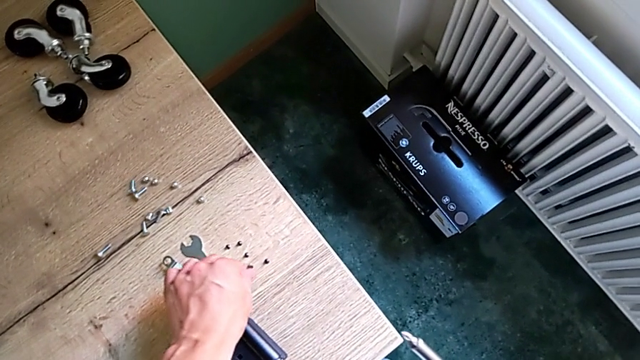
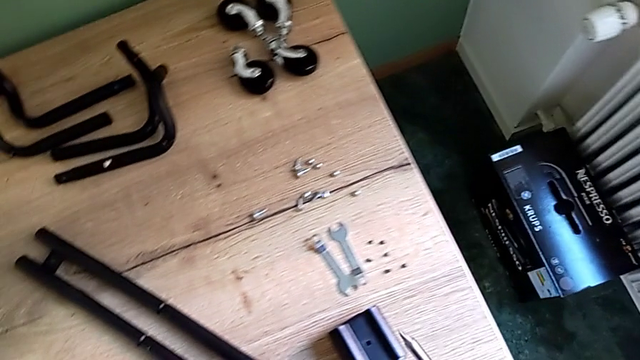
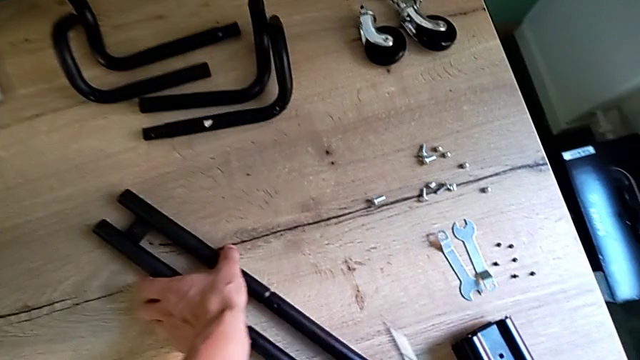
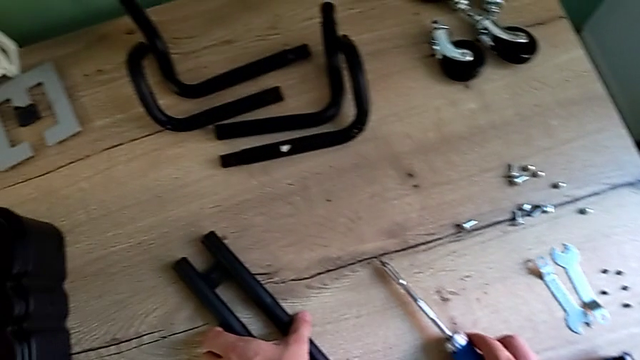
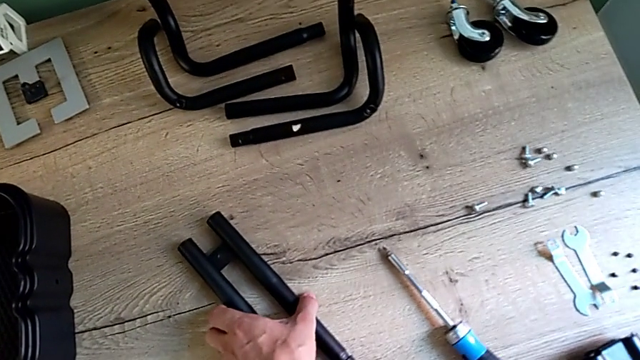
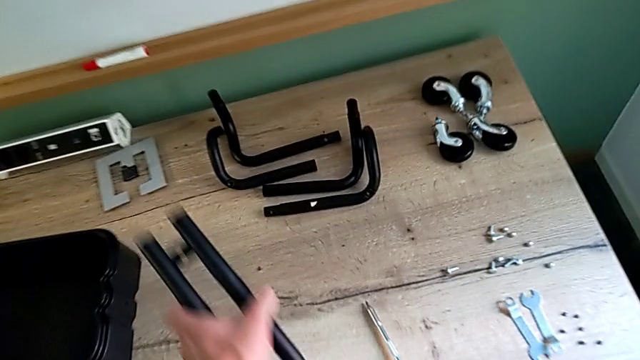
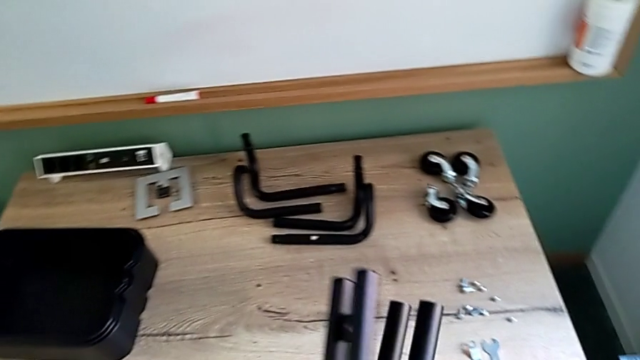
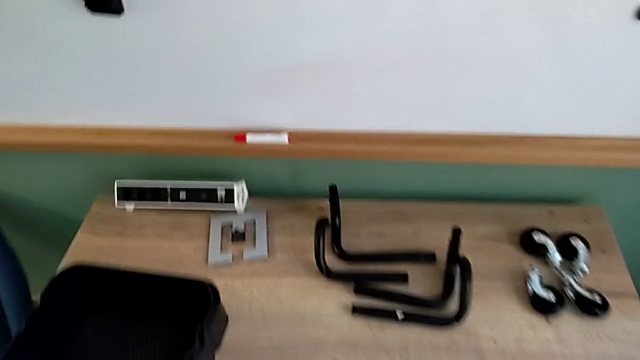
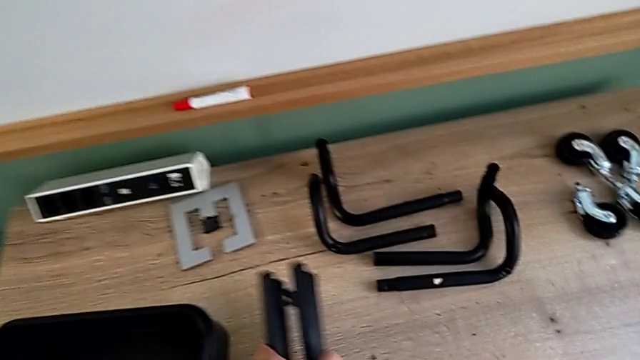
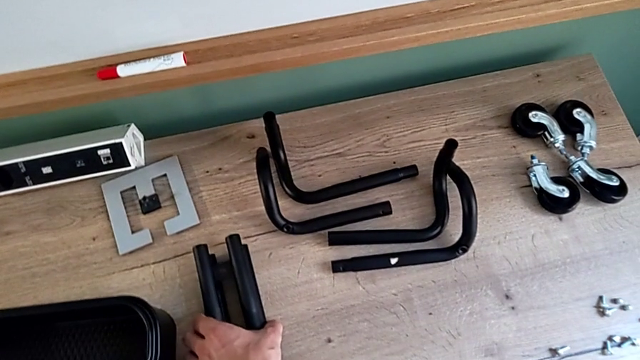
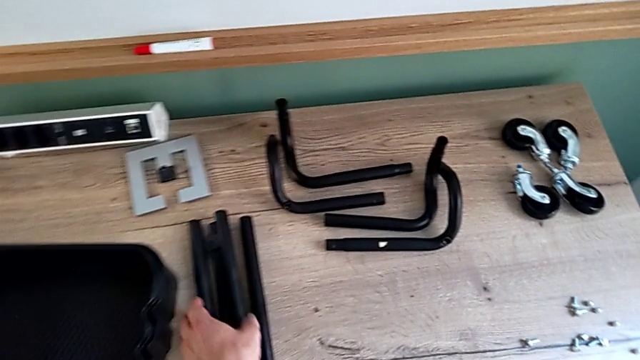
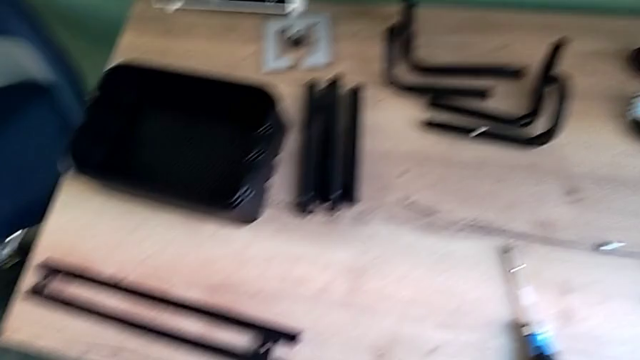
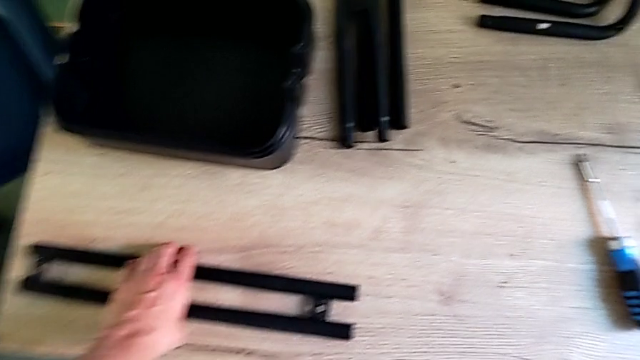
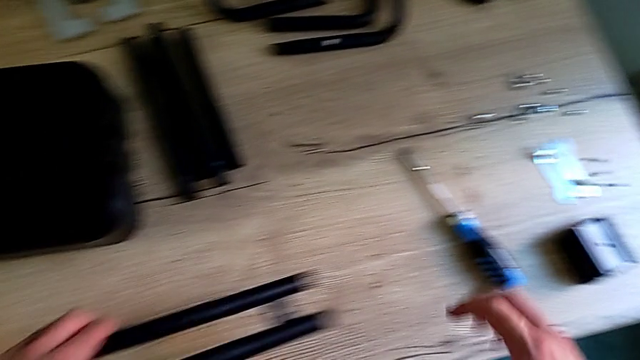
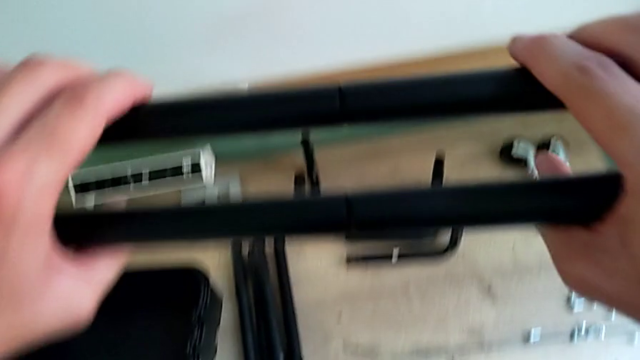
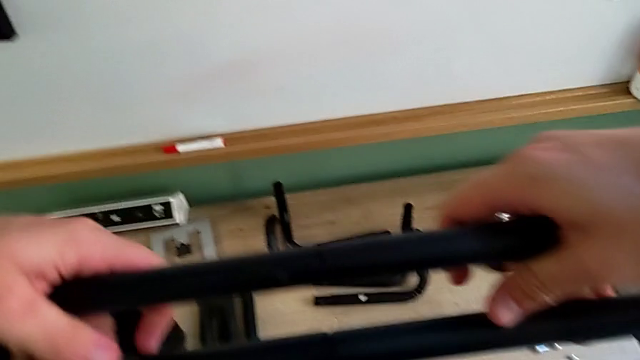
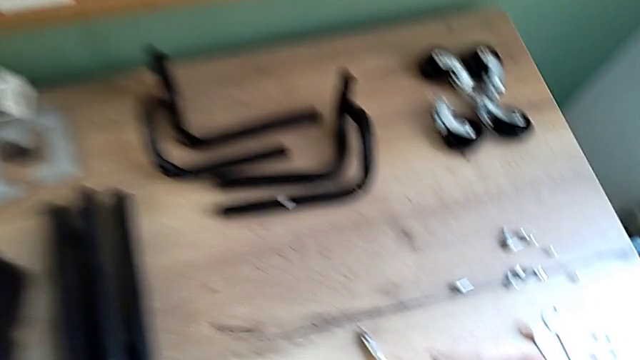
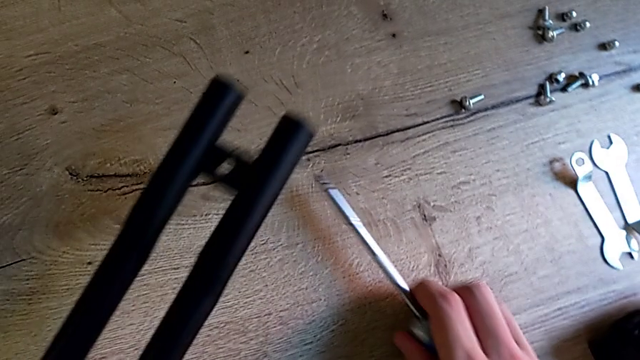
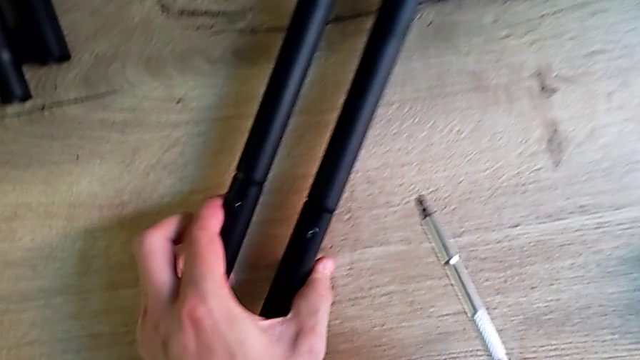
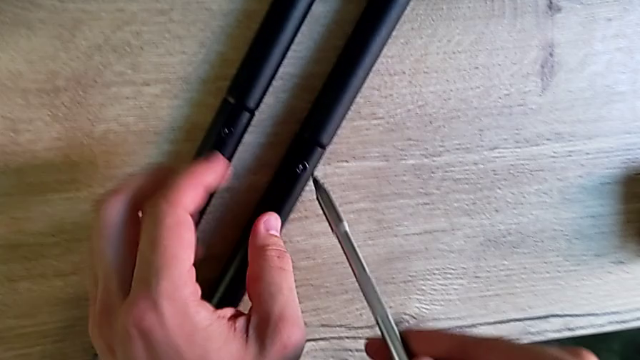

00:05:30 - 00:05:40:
The camera wearer is disassembling the remaining legs. They place the screwdriver, disassemble the second leg, place it, place the leg and grab the screwdriver.

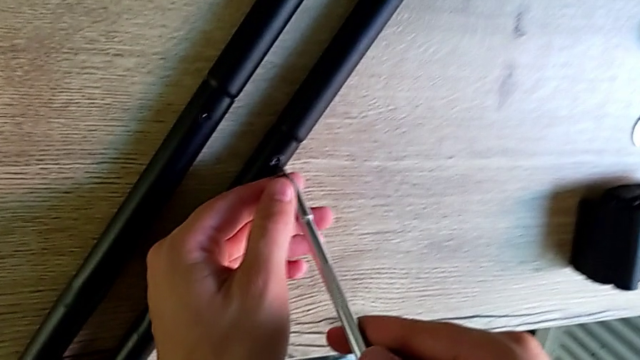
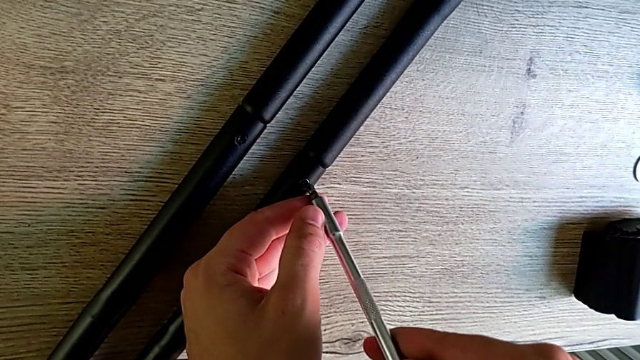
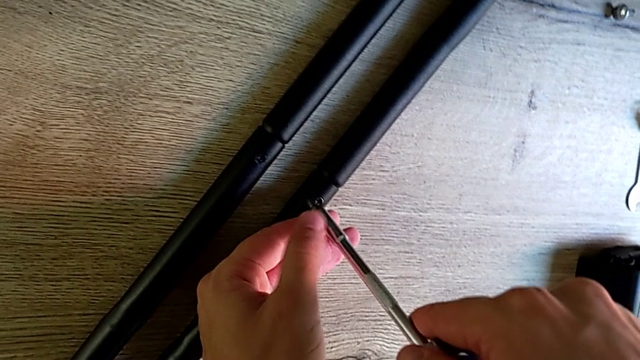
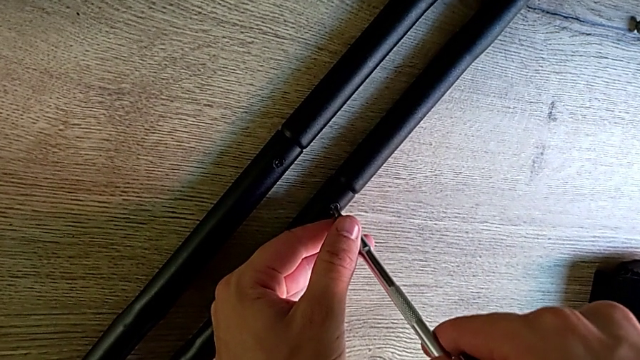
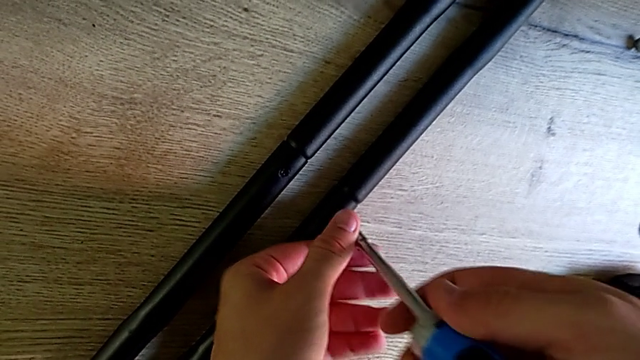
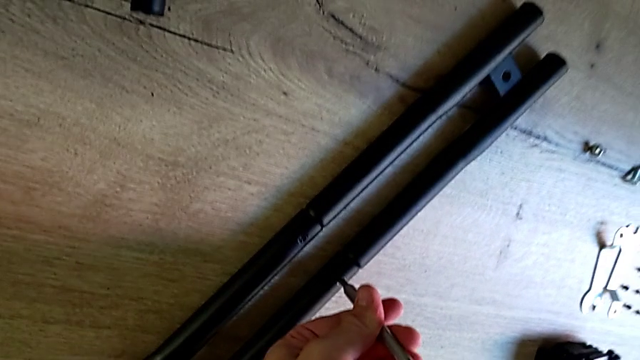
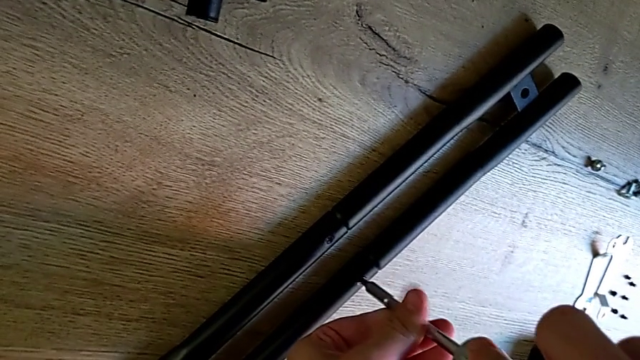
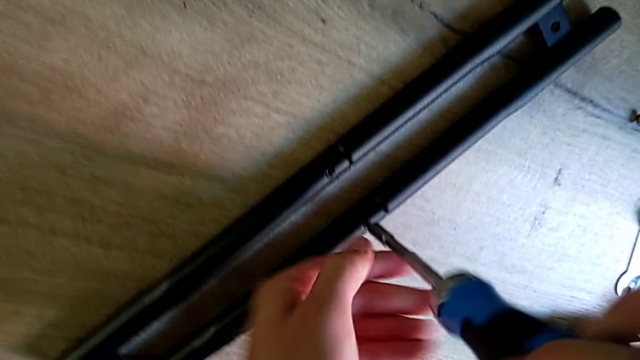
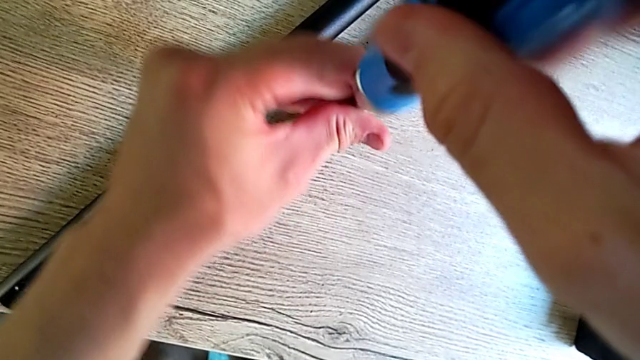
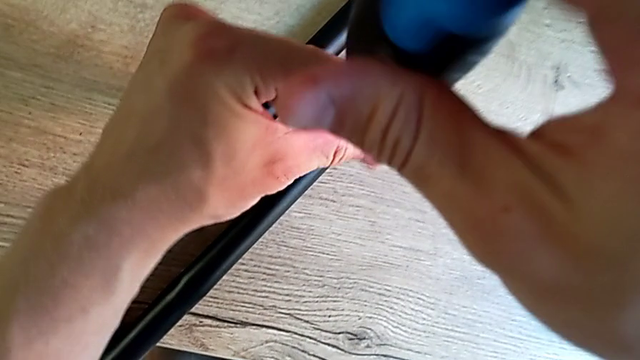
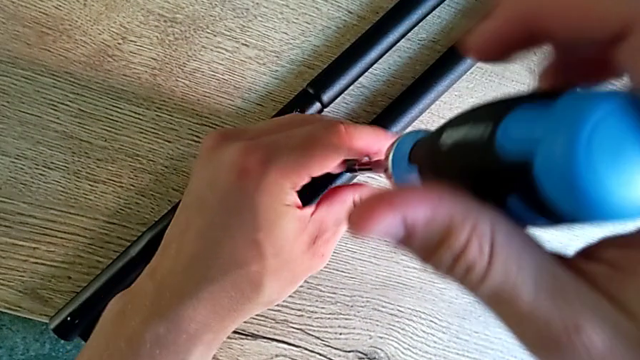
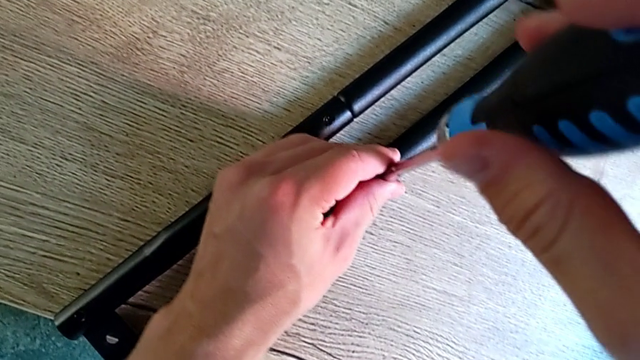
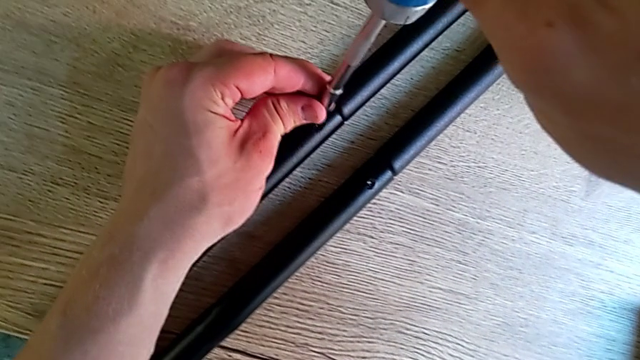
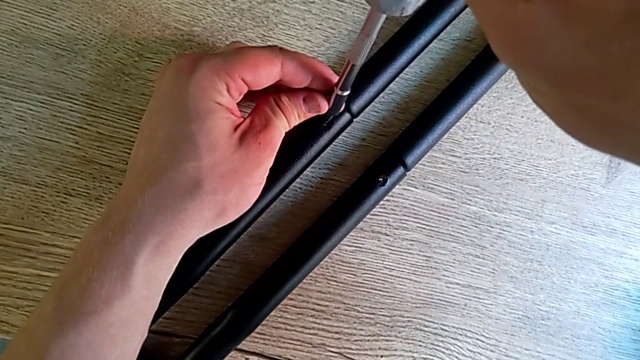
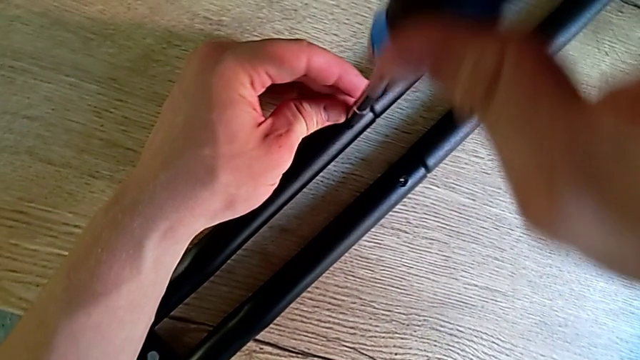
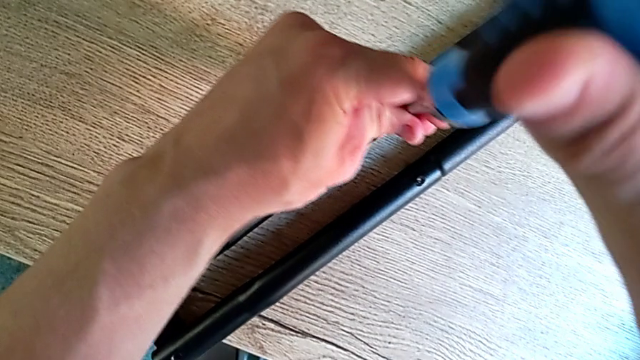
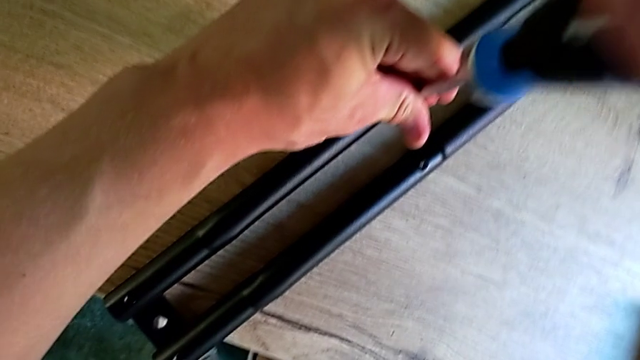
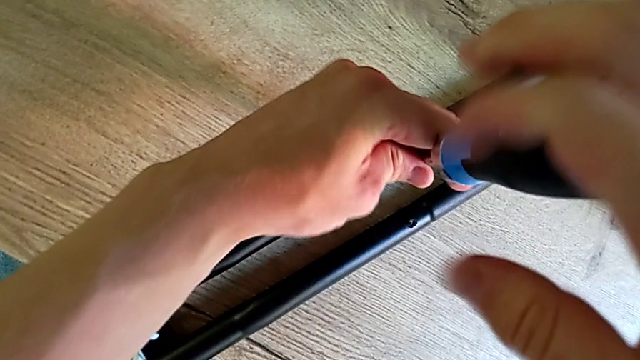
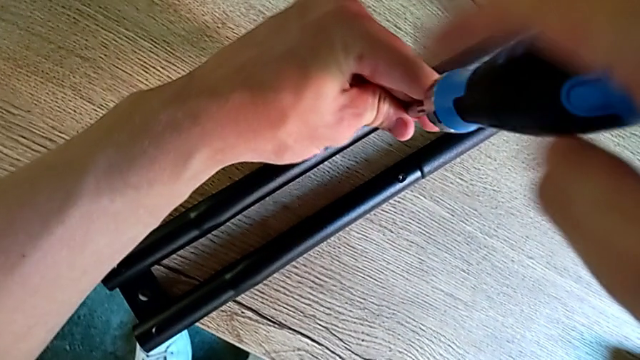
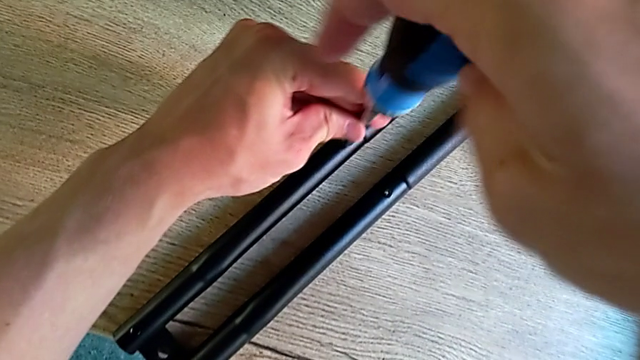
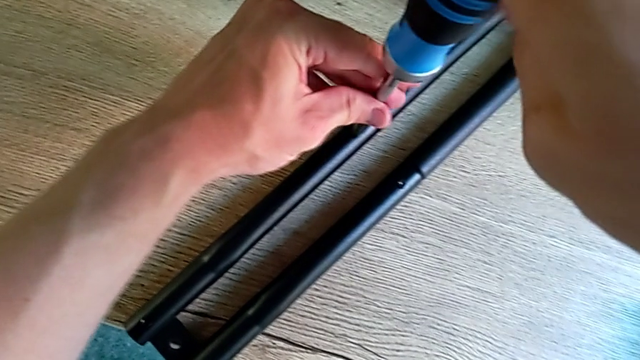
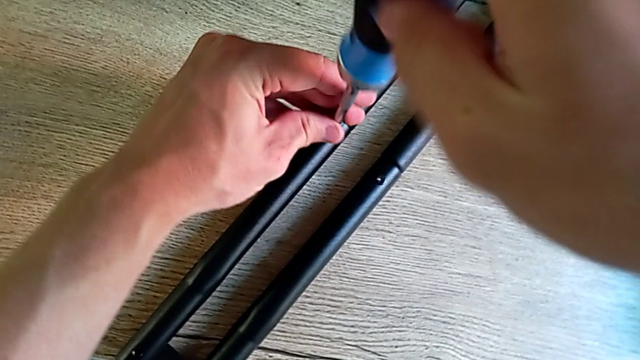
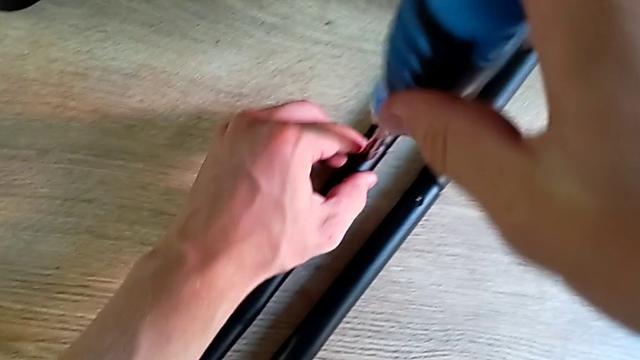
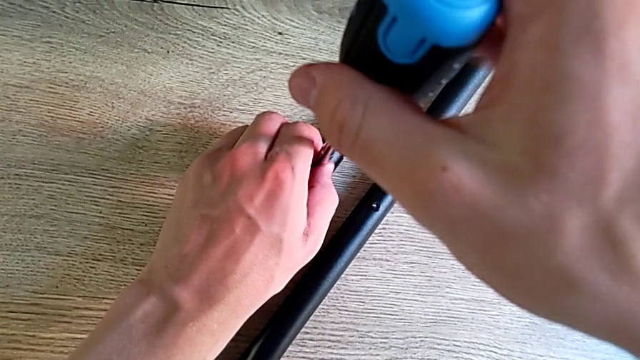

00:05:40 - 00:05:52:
The camera wearer is disassembling the remaining legs. They unscrew the screwdriver twice.
